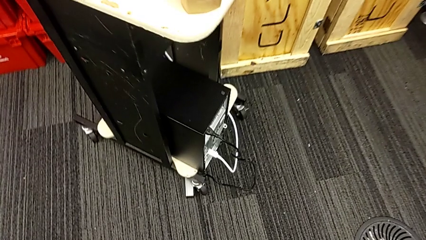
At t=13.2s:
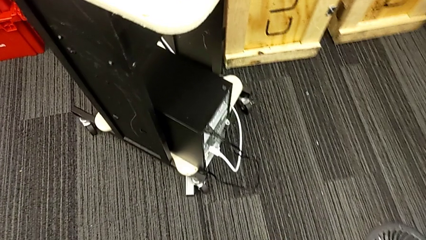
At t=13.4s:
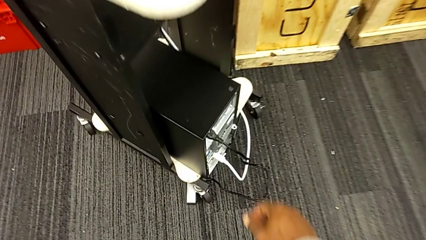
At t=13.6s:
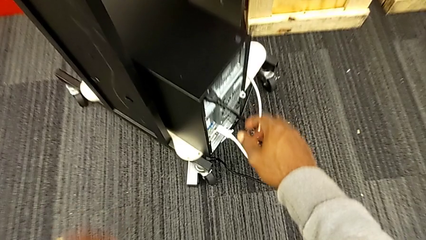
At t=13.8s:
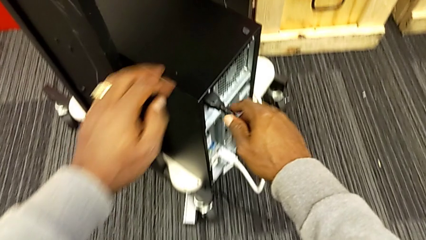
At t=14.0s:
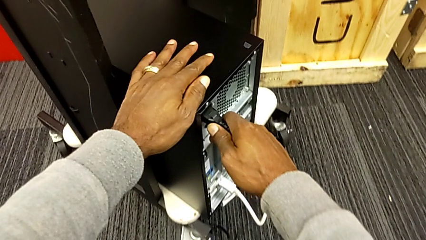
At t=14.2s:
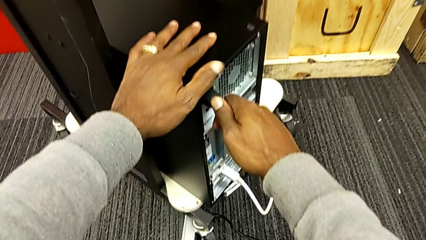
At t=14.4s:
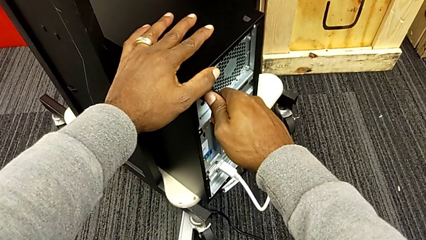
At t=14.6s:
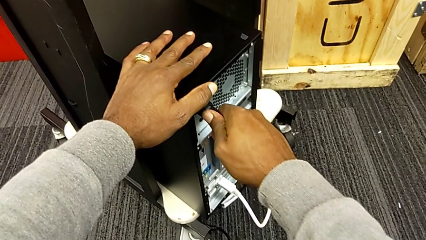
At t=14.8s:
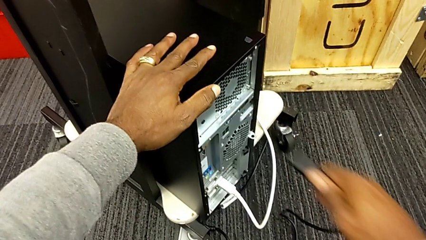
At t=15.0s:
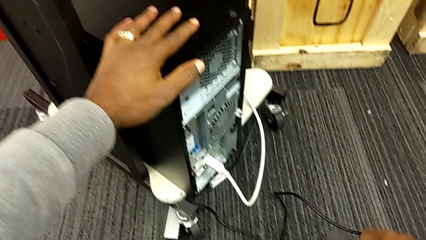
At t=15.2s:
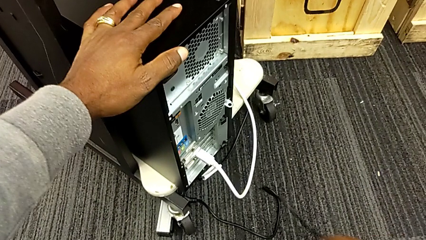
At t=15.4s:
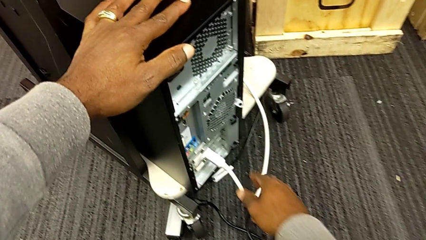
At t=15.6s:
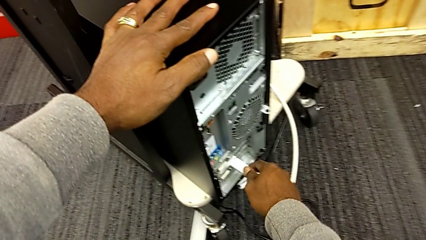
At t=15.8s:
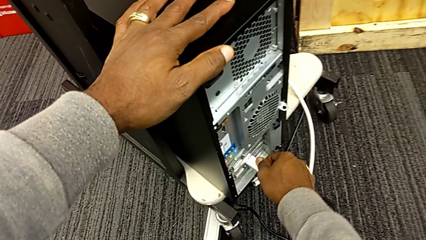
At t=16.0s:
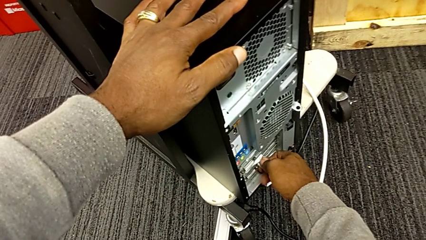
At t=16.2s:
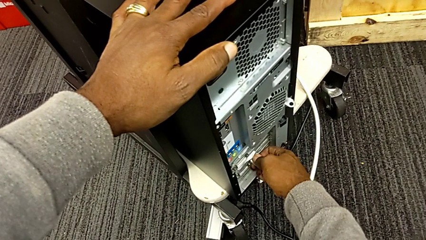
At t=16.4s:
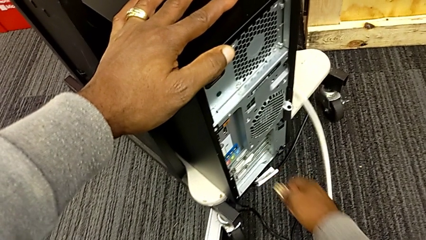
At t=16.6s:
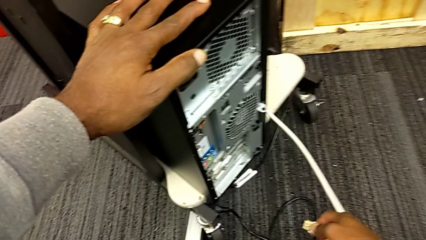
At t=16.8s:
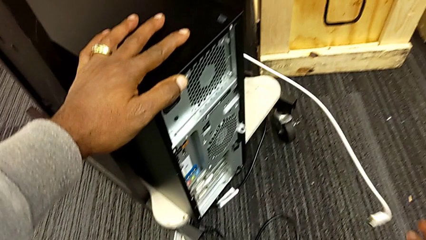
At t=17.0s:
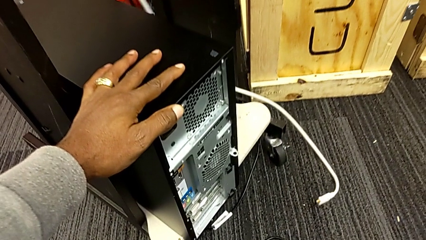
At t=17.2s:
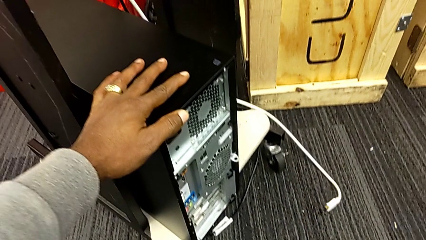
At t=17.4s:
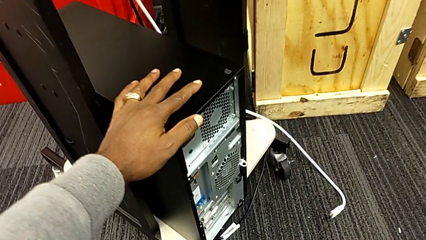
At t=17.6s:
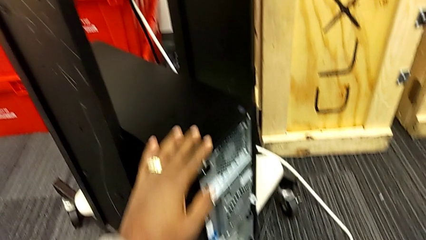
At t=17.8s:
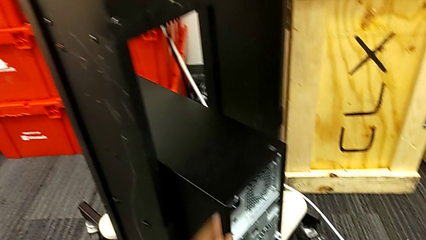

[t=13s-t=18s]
The camera wearer unplugs the power supply and HDMI cable. They withdraw the black cable power supply and withdraw the white HDMI cable.

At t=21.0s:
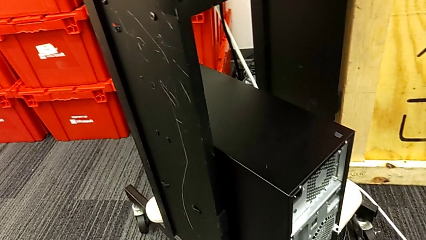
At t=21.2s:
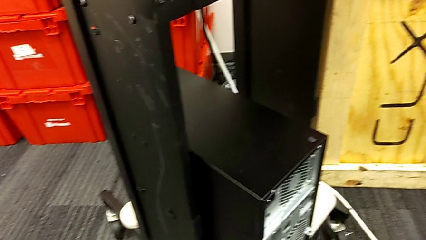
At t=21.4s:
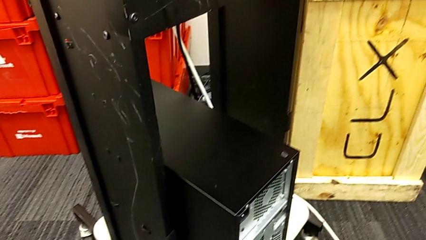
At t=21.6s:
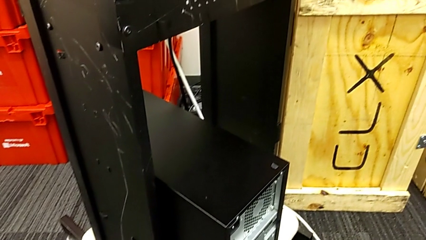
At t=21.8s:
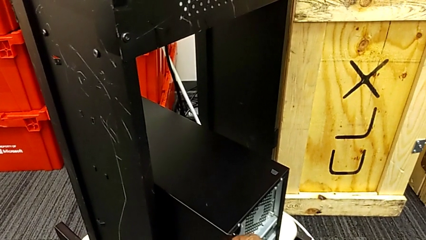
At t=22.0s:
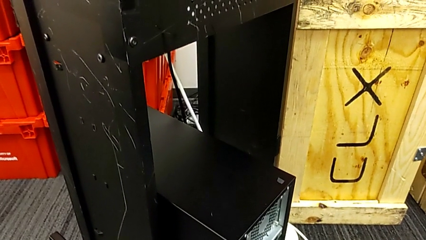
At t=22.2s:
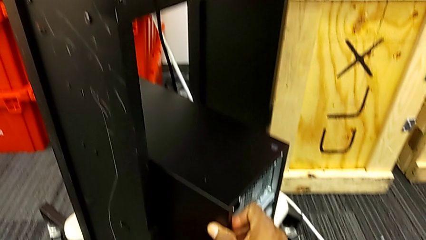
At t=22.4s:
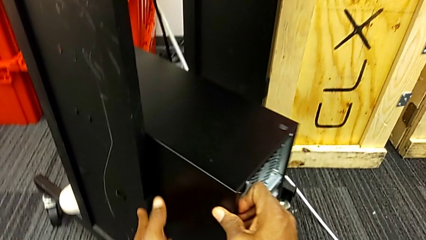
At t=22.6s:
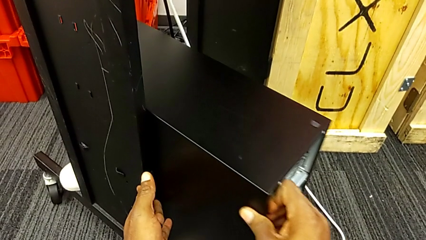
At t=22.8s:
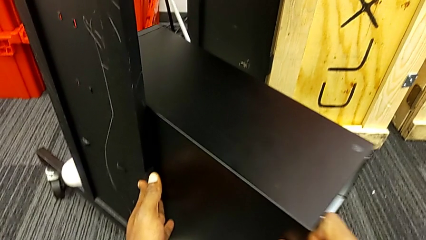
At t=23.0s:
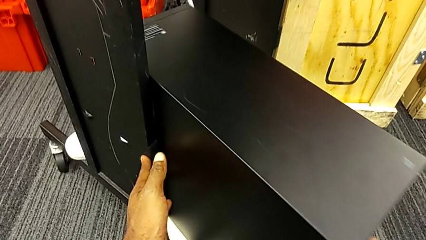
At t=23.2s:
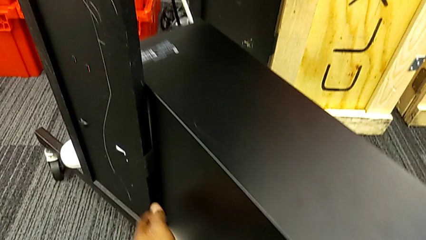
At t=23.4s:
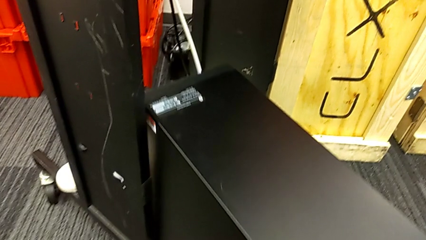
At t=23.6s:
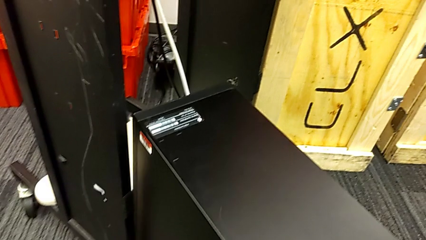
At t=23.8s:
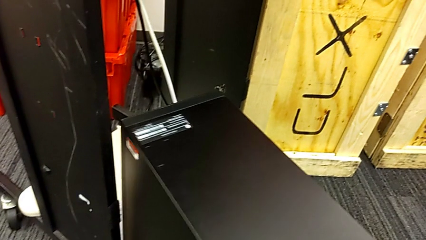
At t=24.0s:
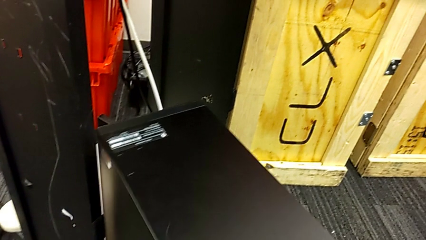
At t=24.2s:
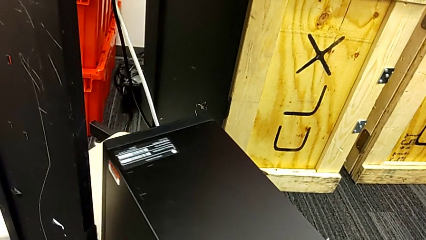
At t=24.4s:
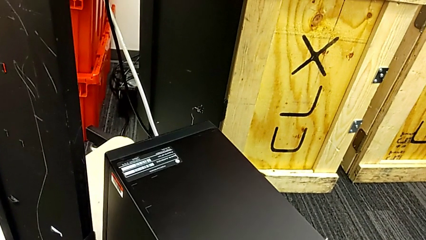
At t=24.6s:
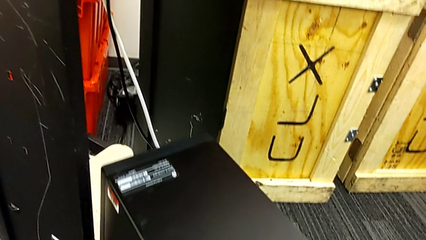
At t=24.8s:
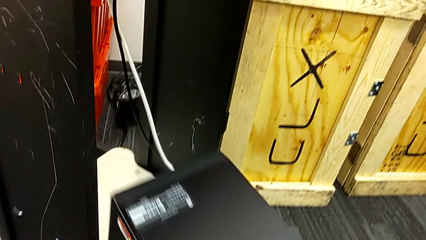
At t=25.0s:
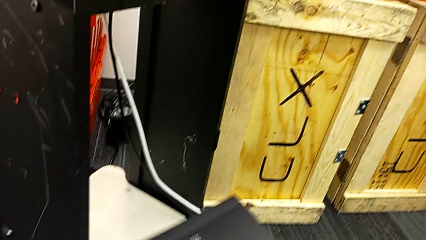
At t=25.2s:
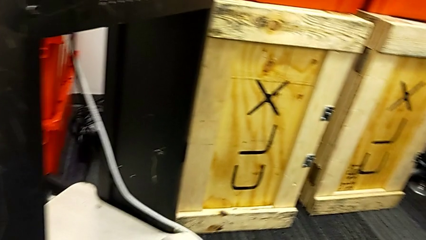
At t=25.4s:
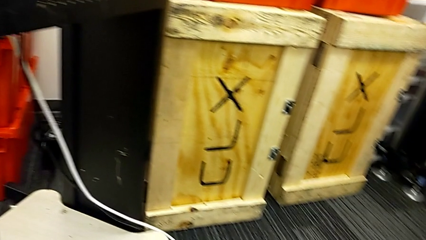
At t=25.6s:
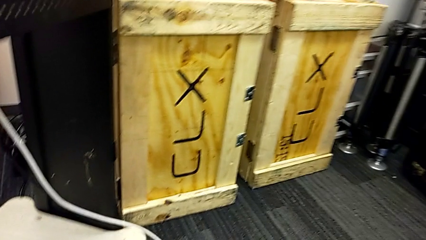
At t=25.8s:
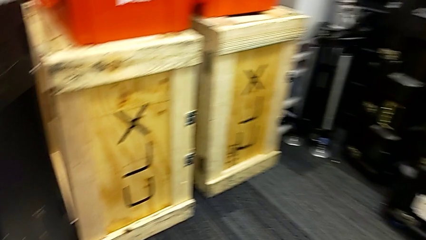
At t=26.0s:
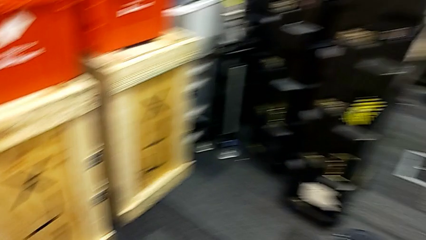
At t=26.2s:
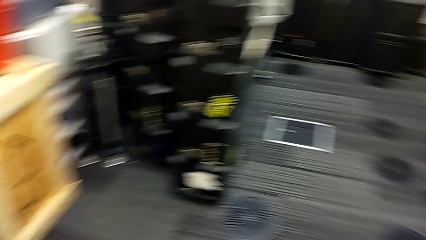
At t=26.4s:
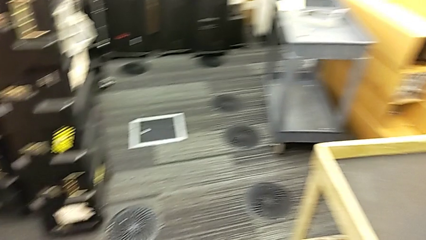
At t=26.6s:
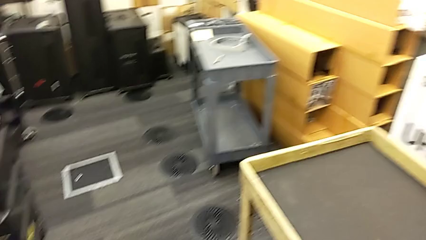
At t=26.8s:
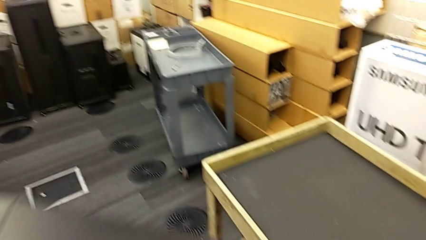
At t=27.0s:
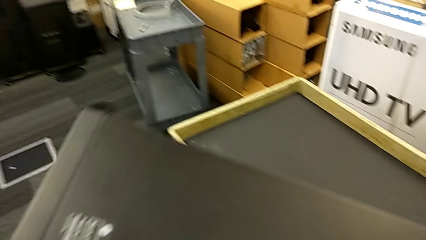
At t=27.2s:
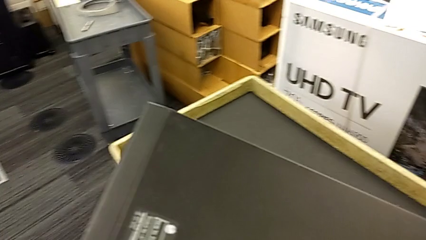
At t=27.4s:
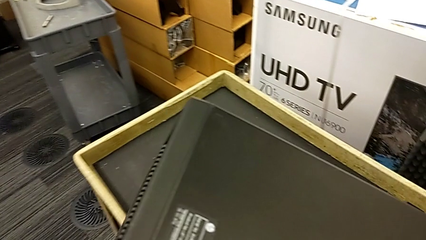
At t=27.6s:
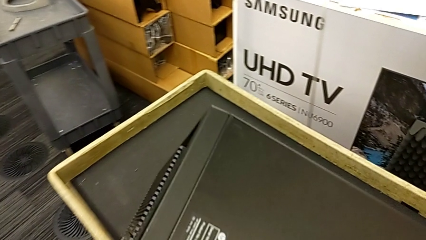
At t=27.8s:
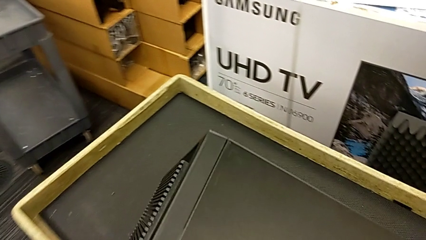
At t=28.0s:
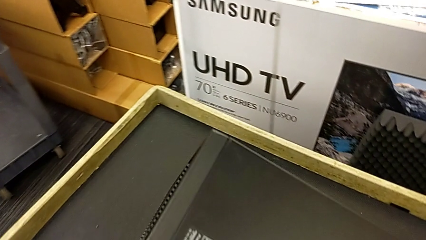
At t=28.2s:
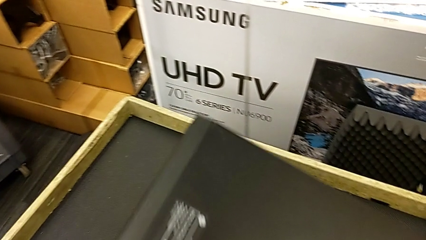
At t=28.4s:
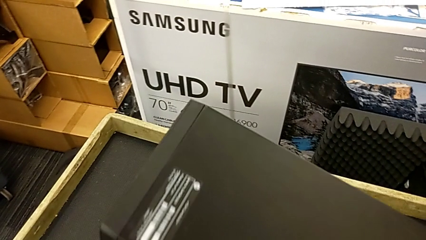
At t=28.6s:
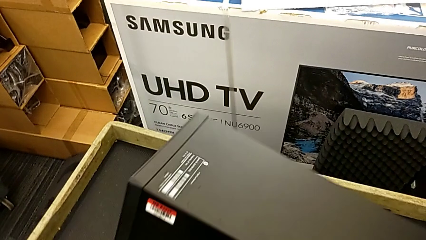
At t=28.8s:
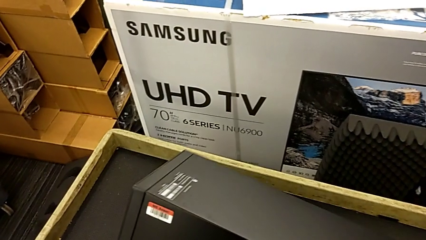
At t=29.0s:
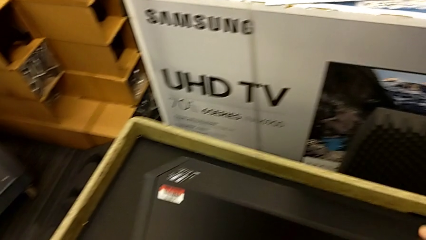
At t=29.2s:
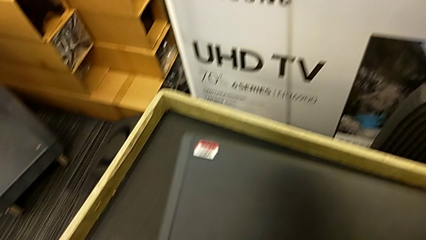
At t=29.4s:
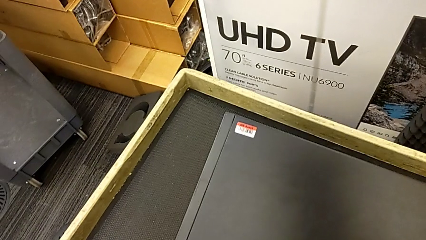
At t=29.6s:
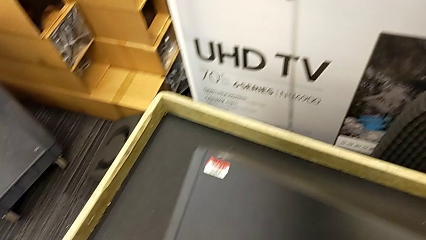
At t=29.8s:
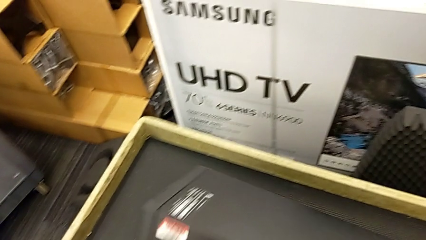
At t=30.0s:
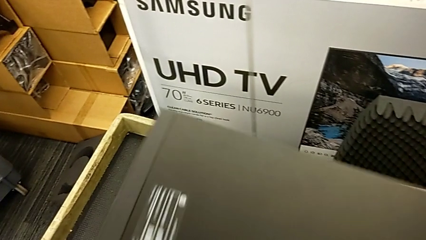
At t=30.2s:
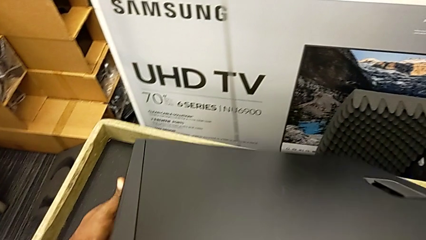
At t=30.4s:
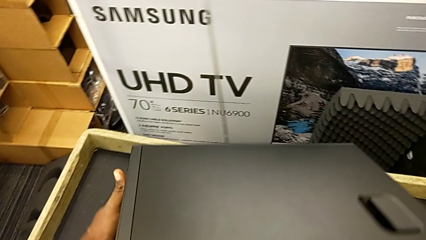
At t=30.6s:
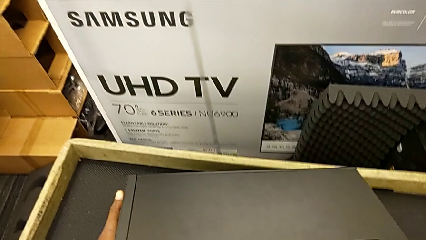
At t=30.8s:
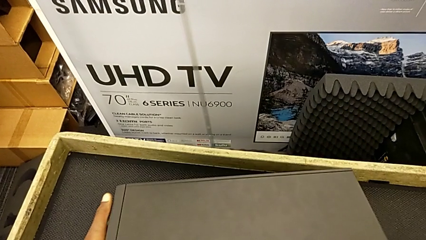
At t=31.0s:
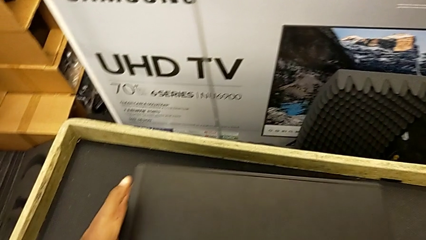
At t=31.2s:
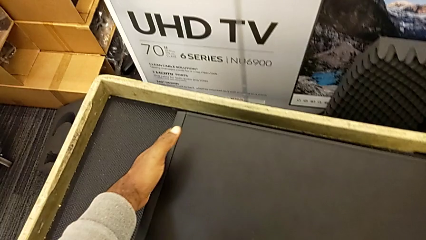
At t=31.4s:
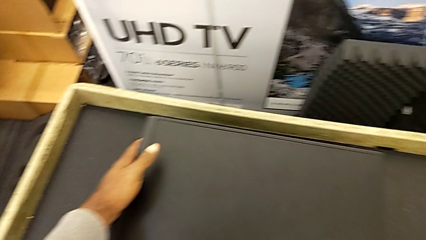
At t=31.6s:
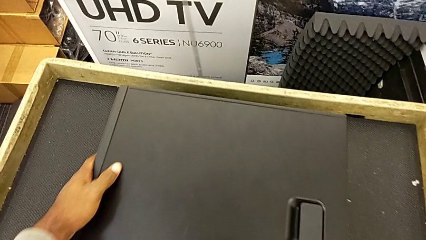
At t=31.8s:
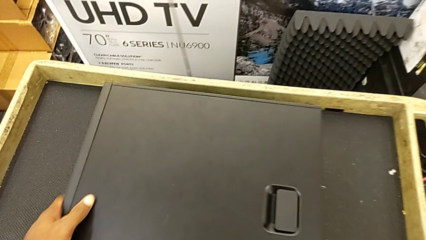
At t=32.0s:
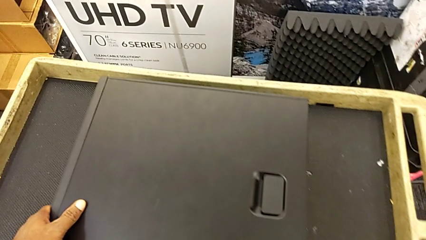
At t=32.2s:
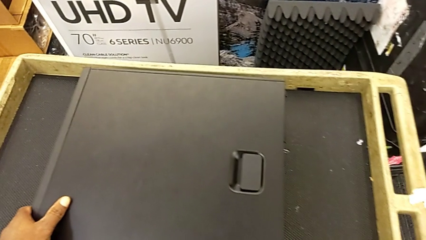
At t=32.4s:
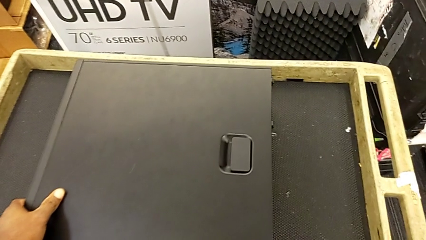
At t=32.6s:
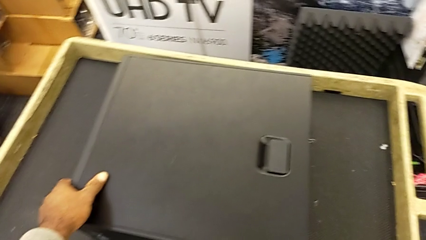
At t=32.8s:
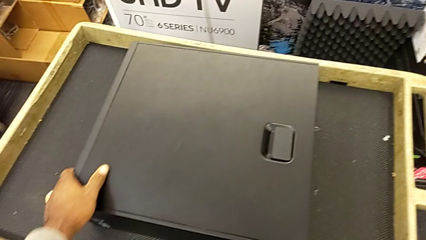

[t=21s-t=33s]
The camera wearer is placing the black computer tower on the table. They slide the computer tower, grab the black computer tower and place it.
